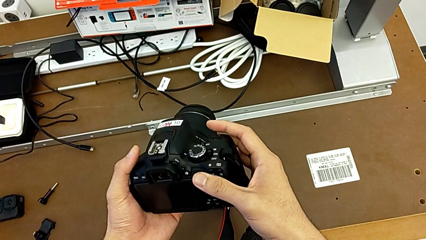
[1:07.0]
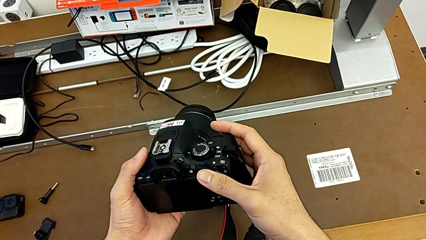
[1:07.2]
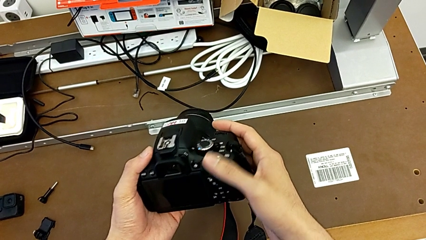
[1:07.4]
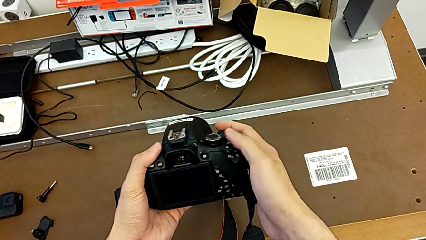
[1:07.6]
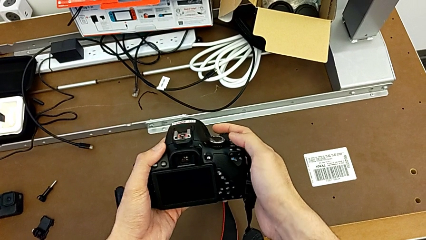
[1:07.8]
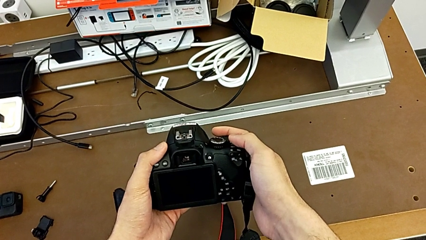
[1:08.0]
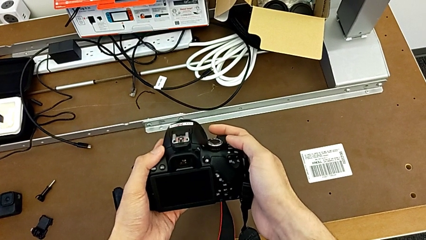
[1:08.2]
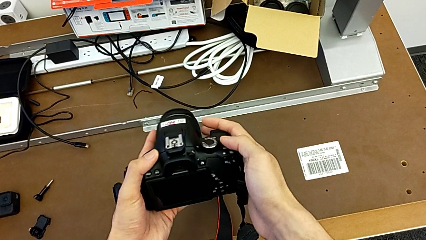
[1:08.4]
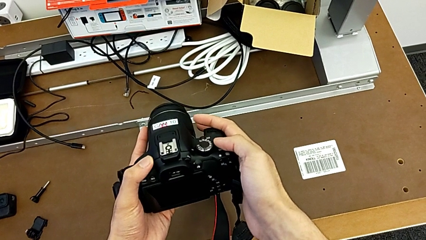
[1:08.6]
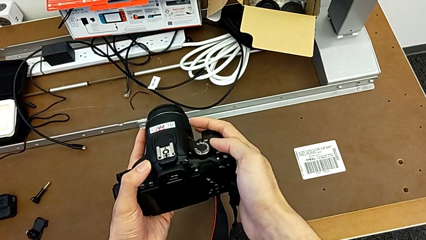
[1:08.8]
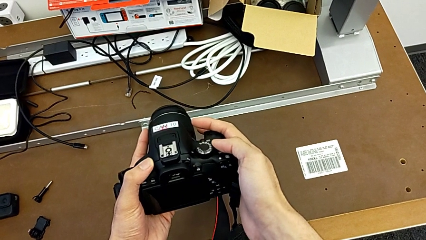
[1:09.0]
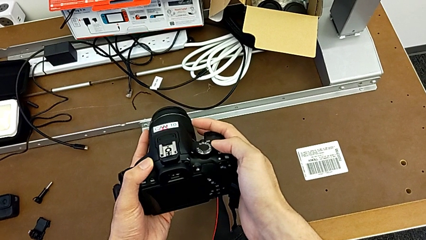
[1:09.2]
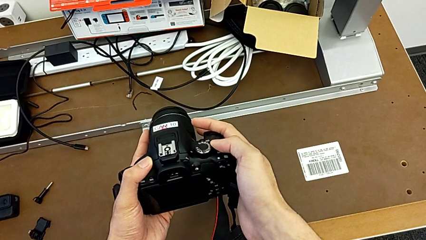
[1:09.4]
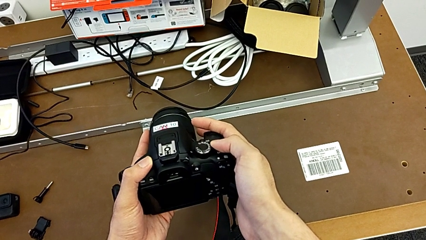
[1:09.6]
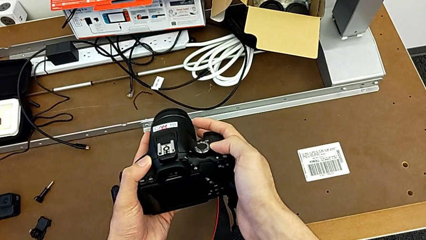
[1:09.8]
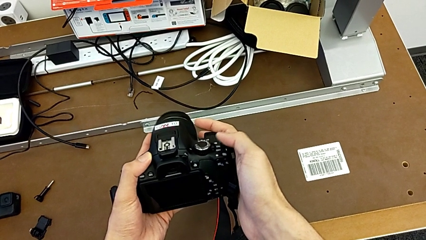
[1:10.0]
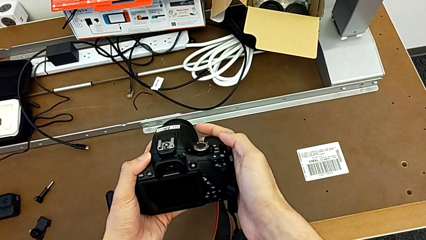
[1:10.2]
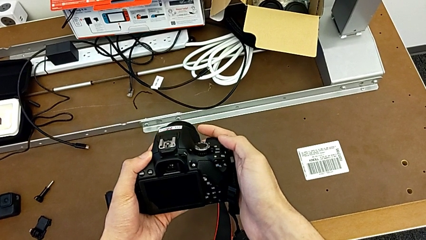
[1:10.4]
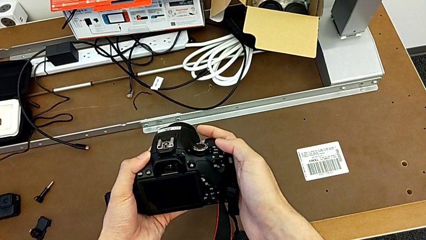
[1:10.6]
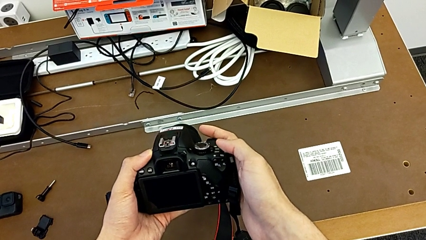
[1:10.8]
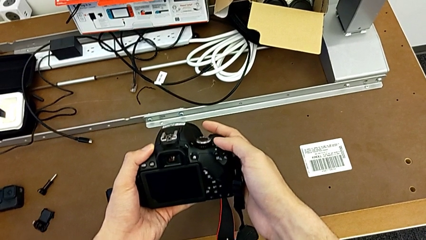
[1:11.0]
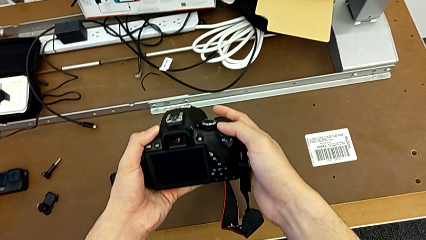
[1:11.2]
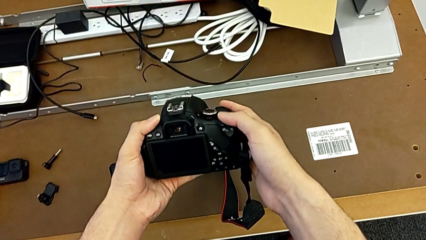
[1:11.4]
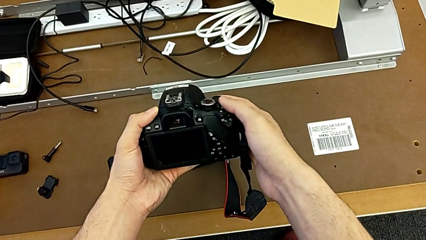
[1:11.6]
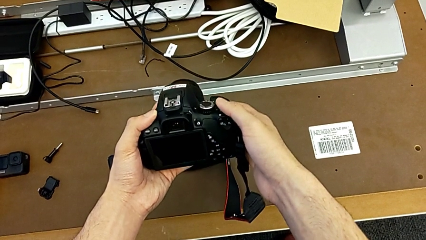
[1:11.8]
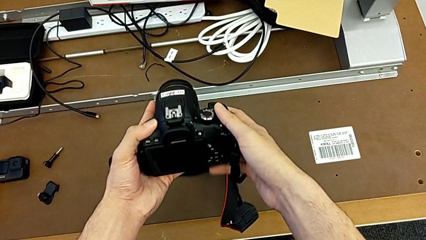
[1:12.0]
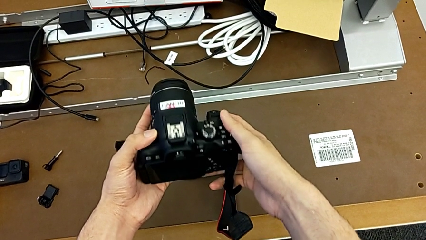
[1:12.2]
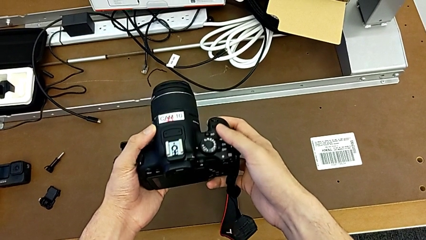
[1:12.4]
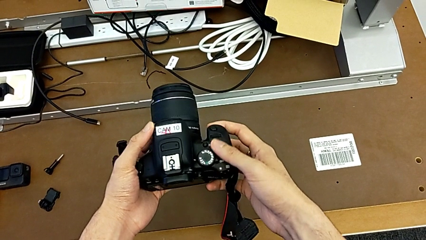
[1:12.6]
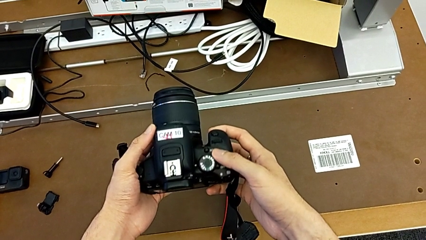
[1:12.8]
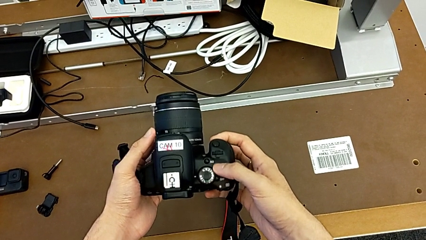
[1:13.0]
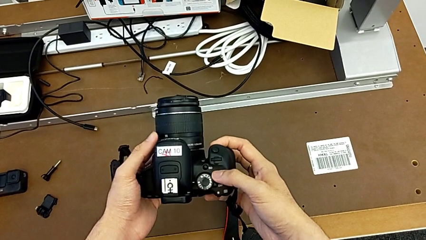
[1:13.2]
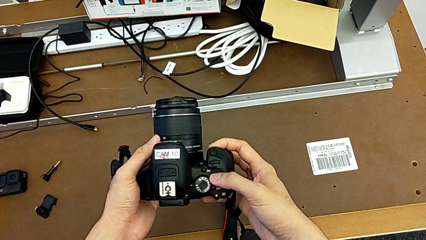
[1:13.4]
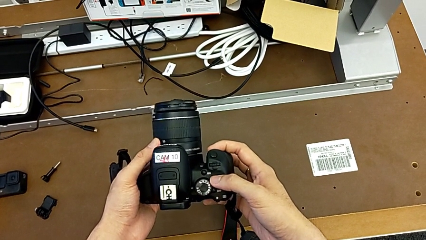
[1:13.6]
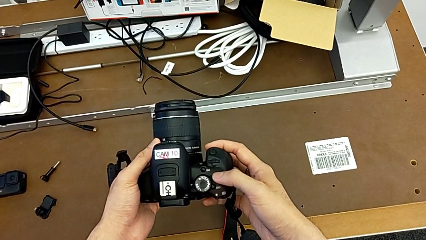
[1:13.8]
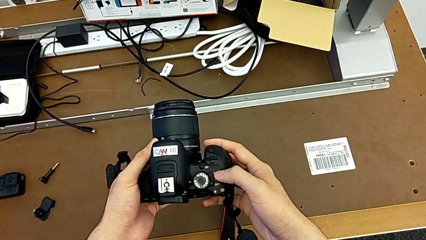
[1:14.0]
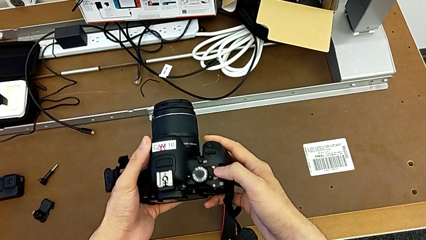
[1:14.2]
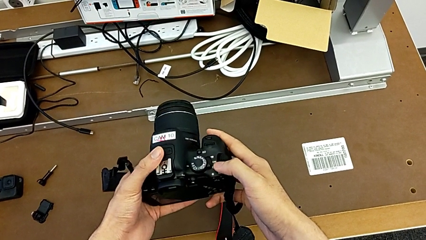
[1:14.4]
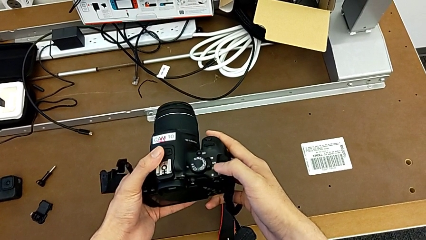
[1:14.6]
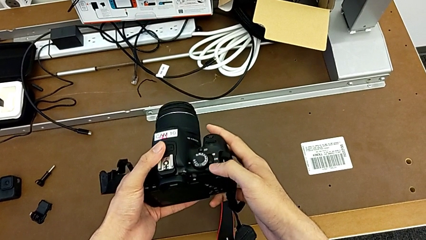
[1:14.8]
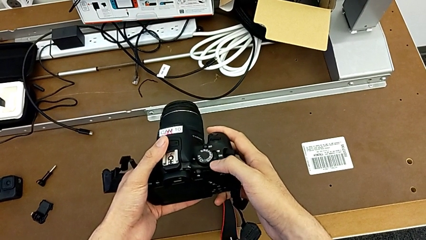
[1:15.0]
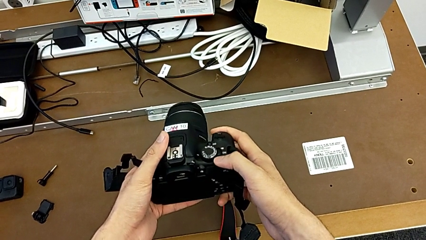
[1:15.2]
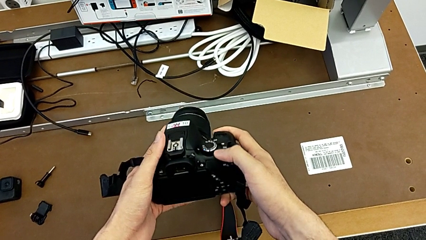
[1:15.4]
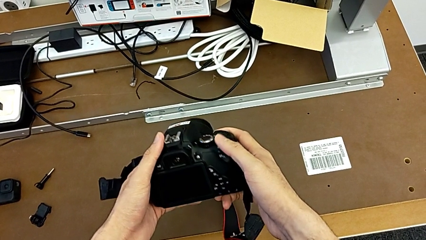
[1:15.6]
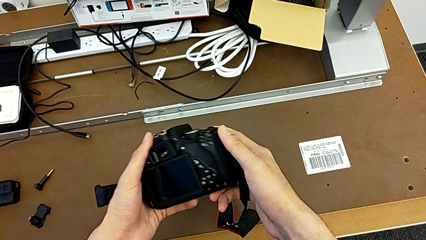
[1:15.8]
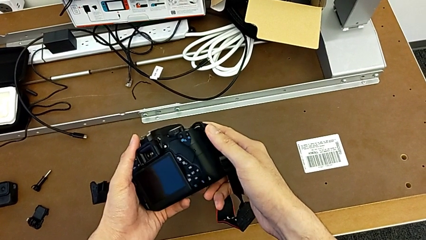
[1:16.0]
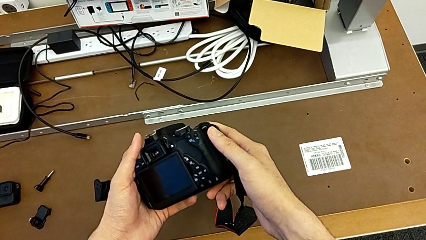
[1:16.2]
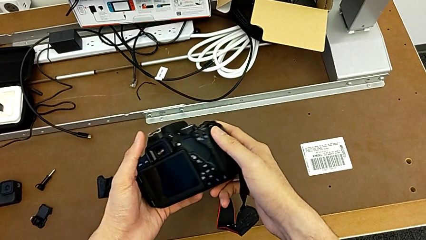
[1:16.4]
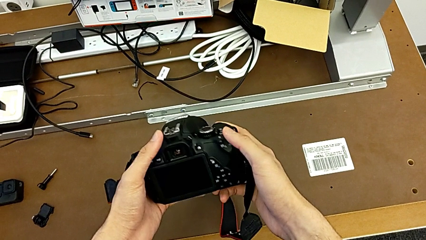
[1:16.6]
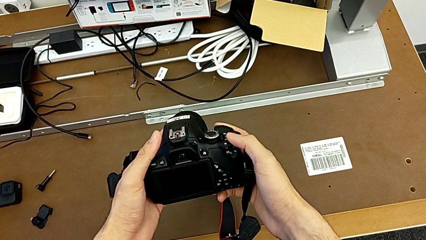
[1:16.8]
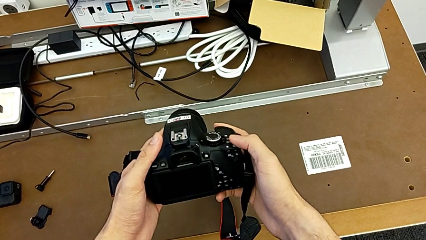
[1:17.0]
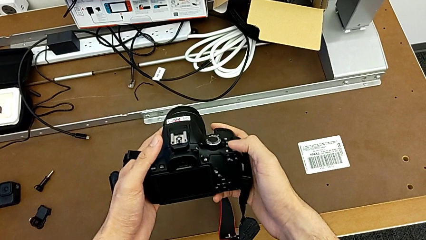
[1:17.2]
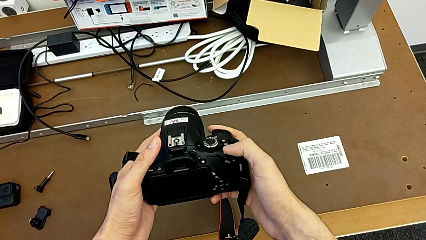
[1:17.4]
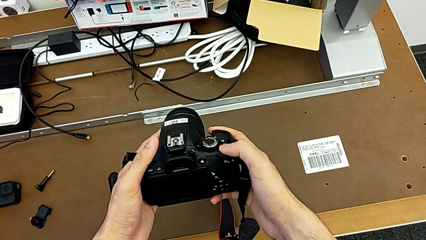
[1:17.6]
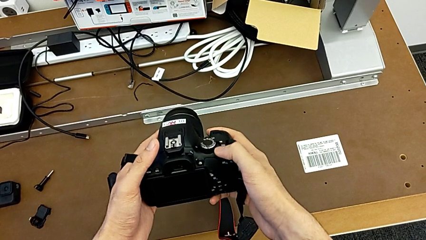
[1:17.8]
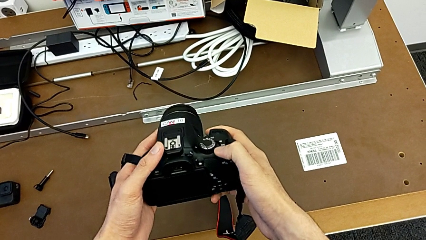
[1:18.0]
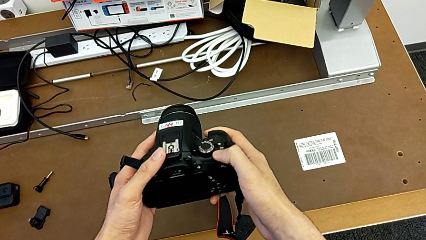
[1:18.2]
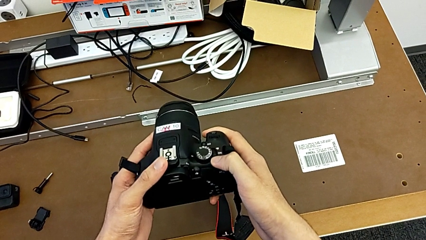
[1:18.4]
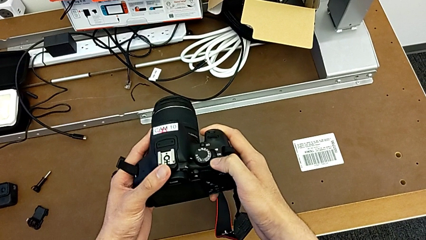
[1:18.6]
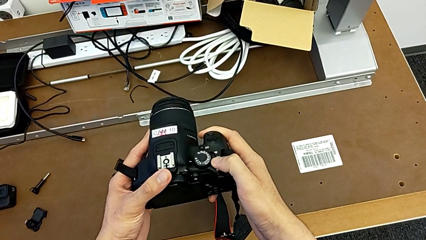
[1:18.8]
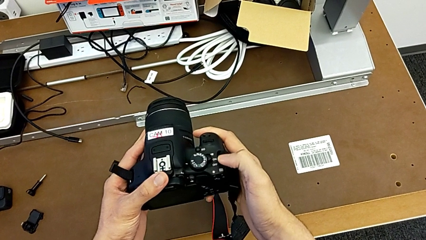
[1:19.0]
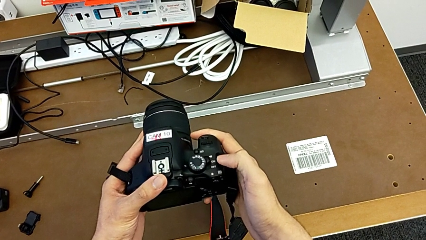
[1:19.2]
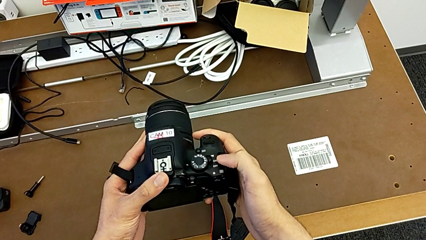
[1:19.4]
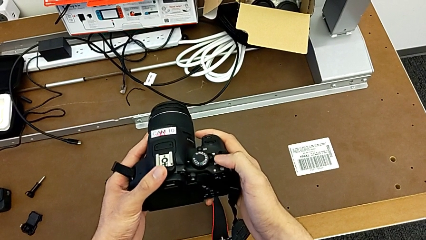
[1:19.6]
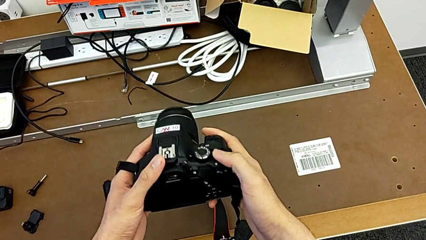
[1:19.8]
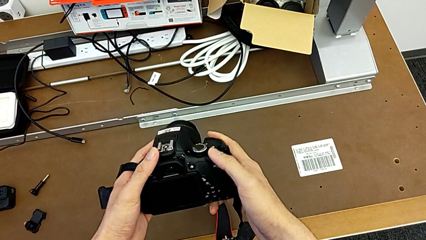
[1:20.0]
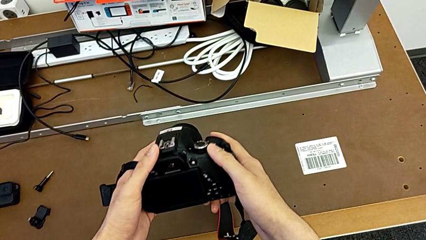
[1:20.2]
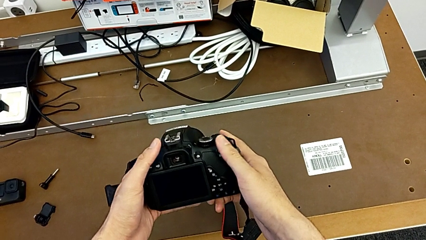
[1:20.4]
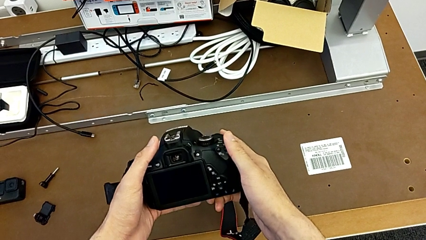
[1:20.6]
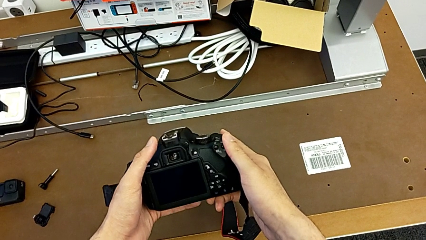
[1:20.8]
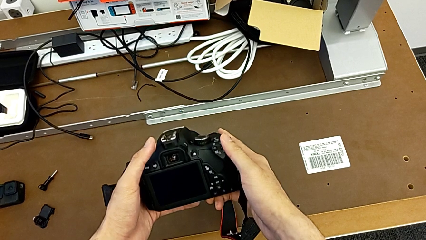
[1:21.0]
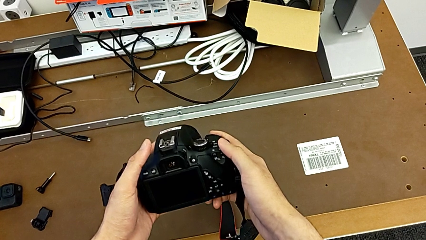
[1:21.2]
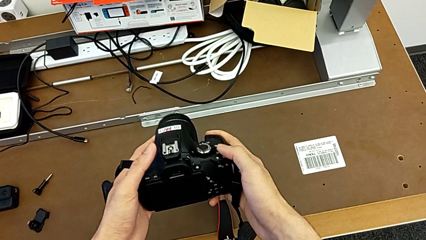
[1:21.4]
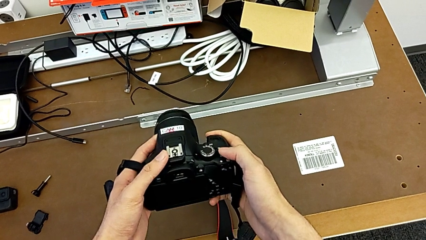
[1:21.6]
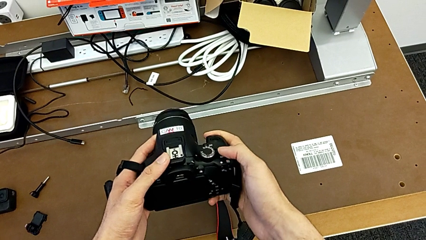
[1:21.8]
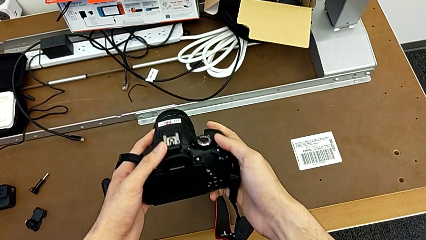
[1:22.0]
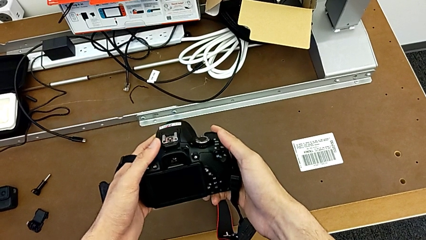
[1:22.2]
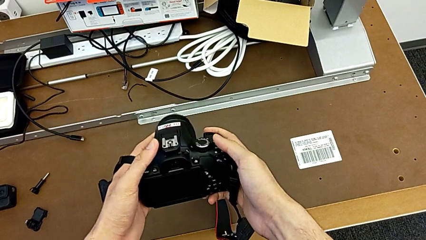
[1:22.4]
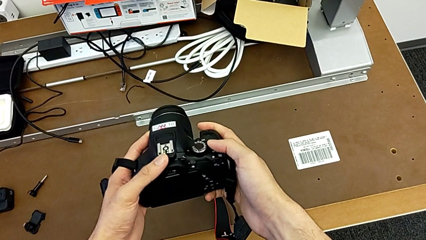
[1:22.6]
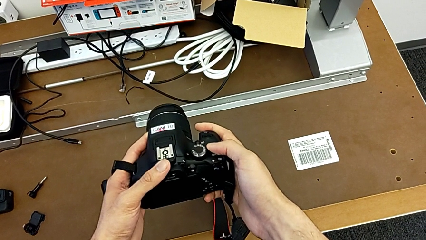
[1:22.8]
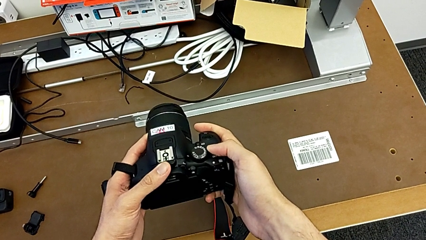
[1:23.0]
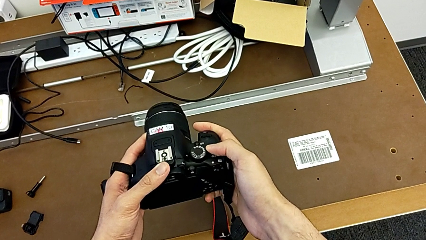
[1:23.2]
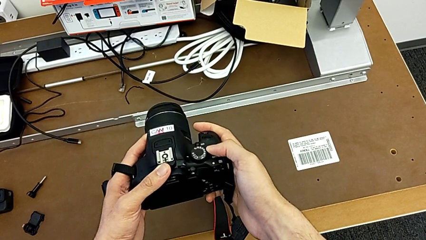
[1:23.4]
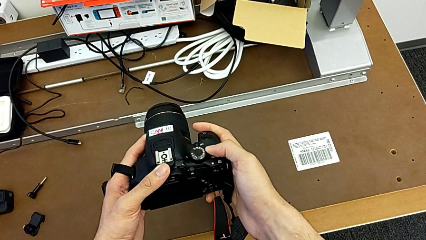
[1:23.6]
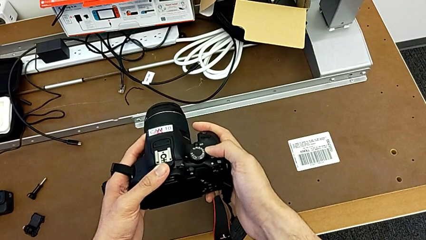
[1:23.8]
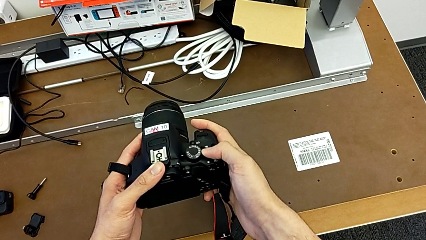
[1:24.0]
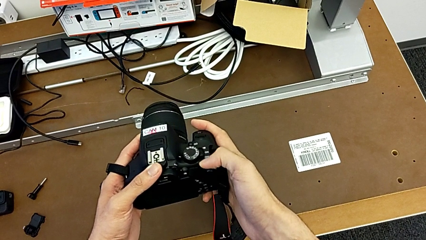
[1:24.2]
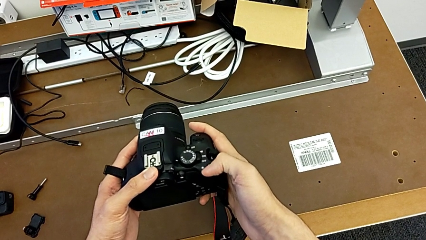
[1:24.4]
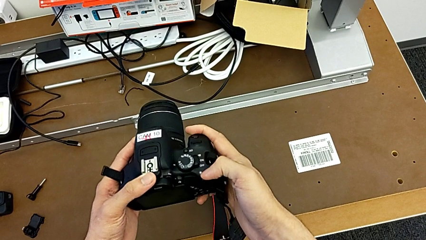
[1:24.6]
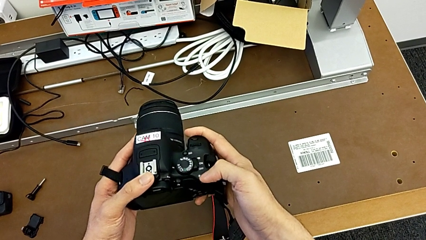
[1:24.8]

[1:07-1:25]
The camera wearer is turning on their DSLR. They hold the DSLR, inspect it, turn it on and turn it off.
